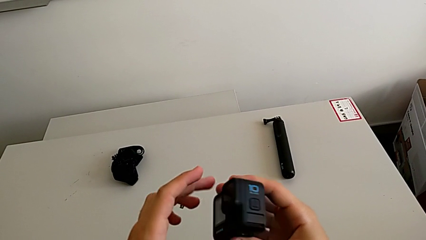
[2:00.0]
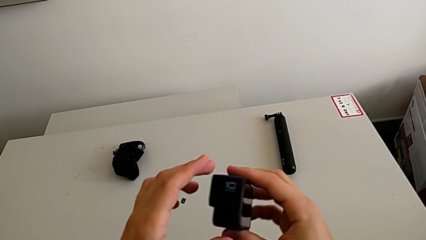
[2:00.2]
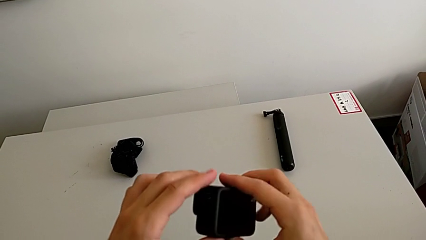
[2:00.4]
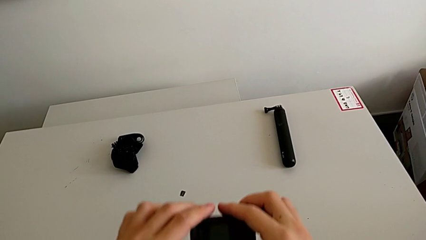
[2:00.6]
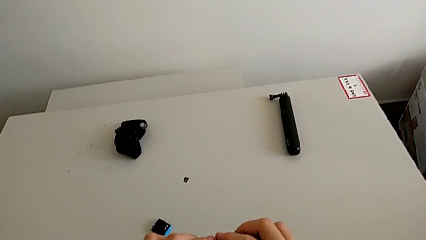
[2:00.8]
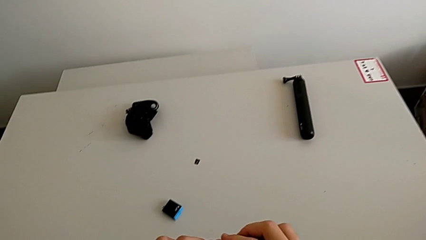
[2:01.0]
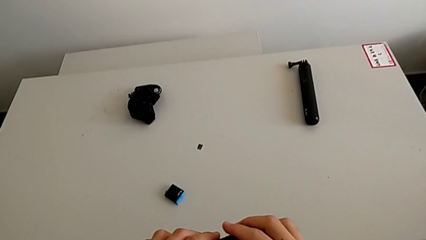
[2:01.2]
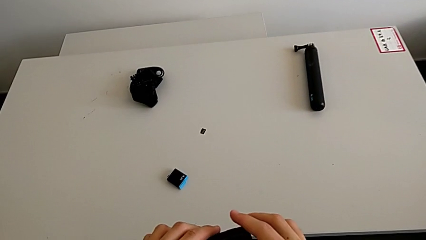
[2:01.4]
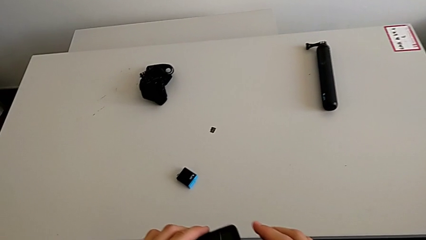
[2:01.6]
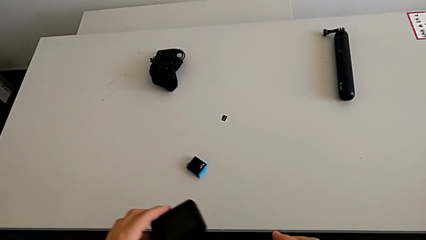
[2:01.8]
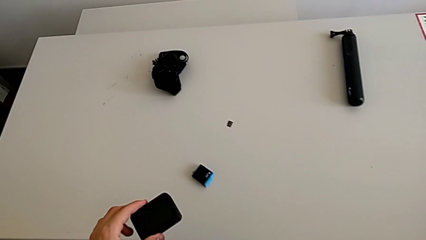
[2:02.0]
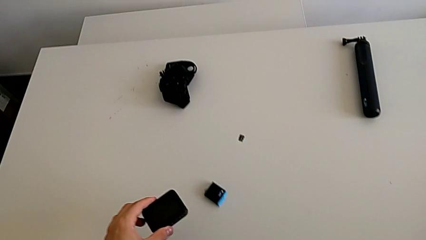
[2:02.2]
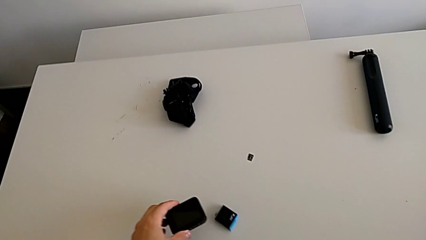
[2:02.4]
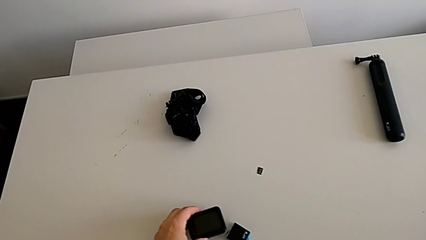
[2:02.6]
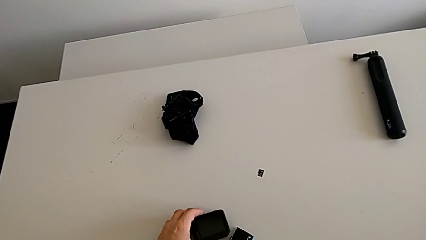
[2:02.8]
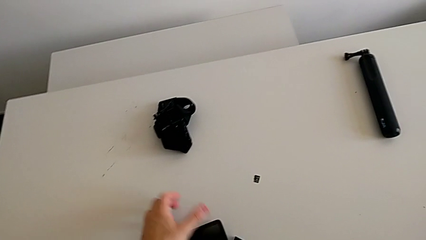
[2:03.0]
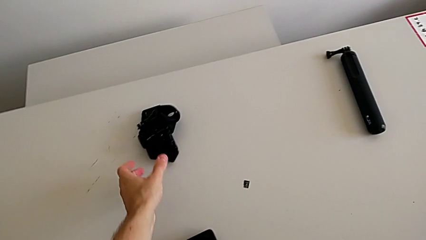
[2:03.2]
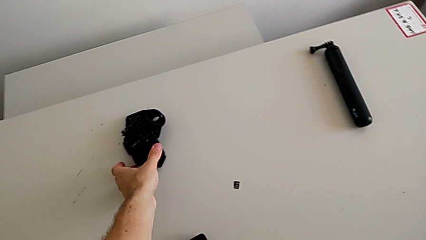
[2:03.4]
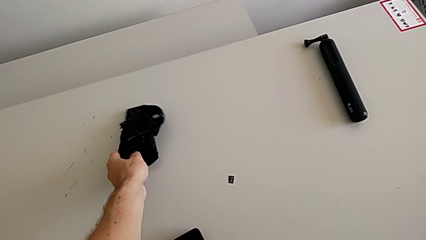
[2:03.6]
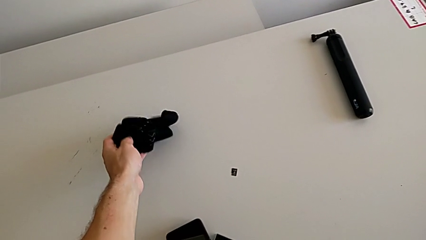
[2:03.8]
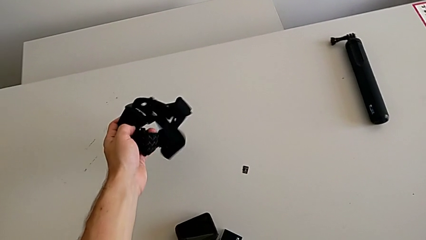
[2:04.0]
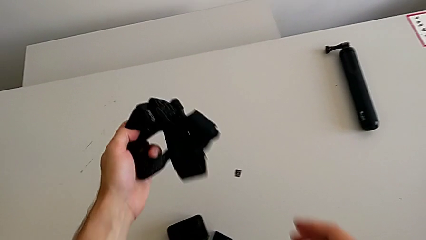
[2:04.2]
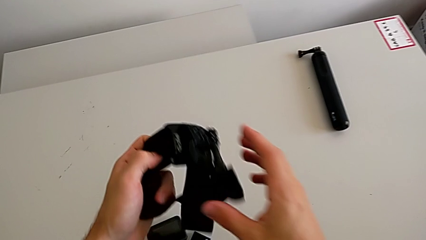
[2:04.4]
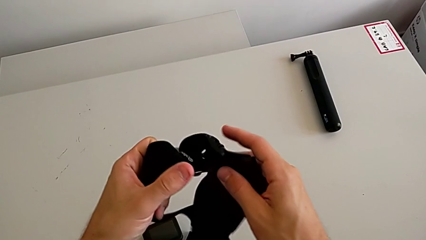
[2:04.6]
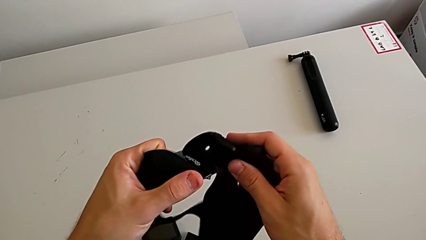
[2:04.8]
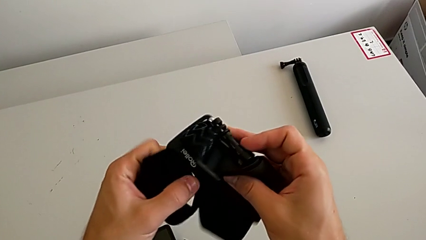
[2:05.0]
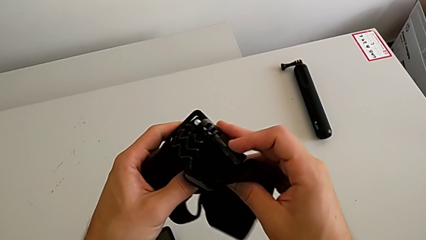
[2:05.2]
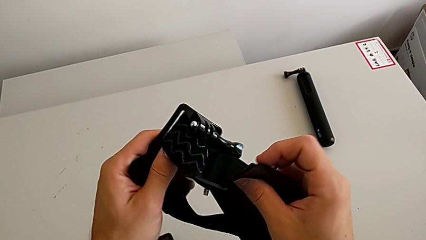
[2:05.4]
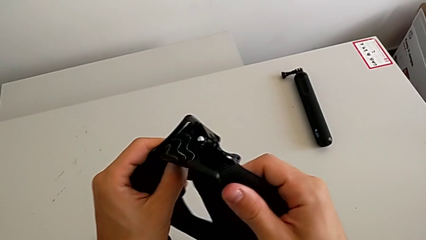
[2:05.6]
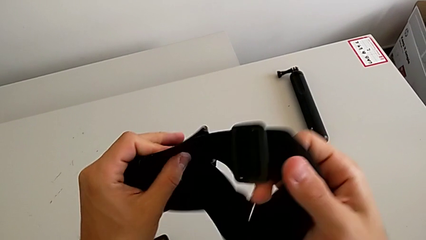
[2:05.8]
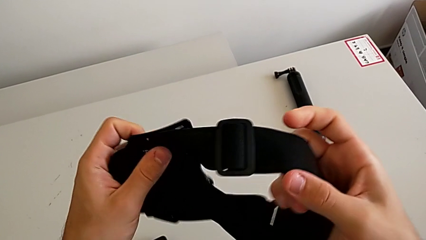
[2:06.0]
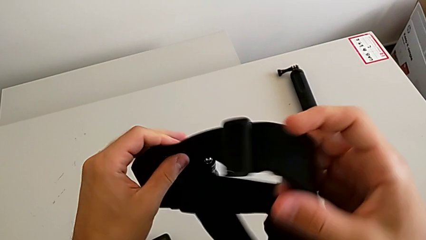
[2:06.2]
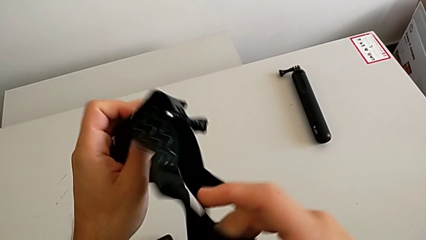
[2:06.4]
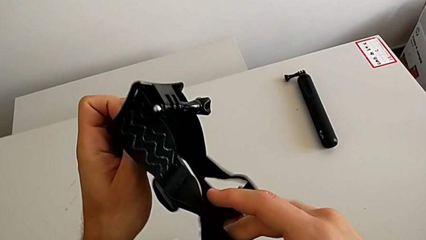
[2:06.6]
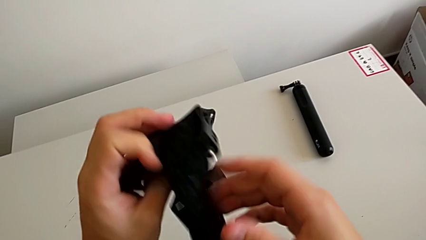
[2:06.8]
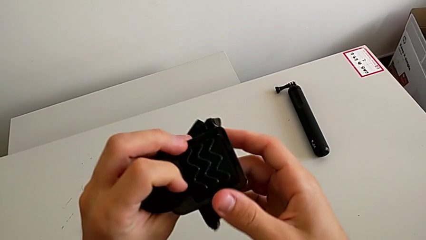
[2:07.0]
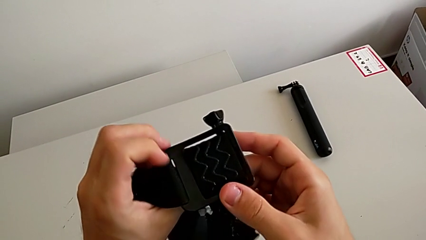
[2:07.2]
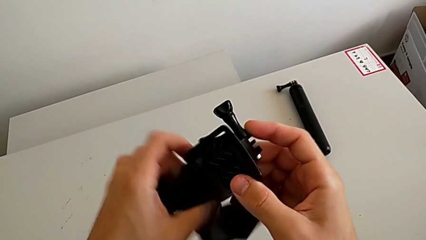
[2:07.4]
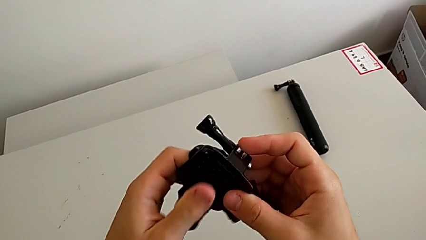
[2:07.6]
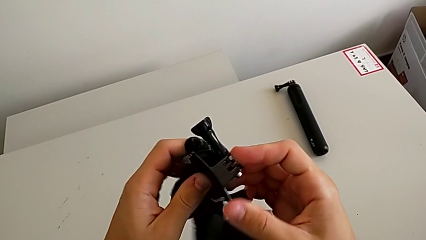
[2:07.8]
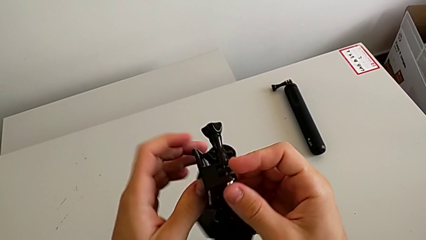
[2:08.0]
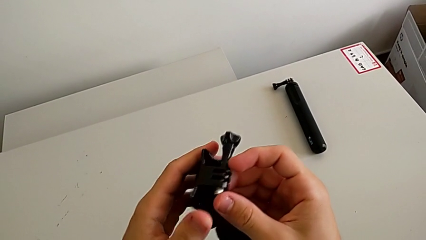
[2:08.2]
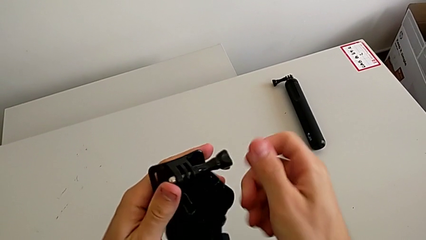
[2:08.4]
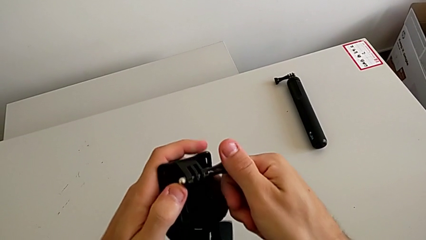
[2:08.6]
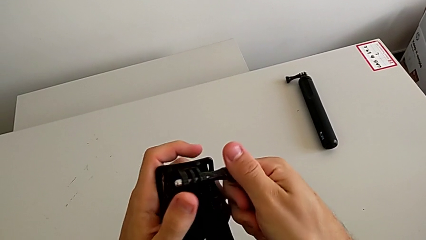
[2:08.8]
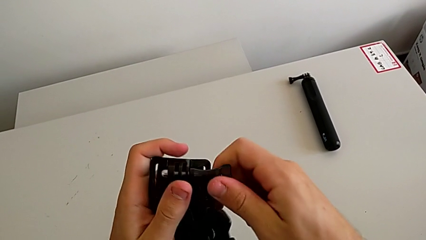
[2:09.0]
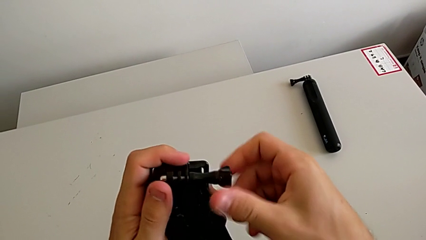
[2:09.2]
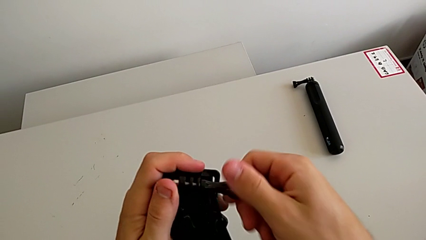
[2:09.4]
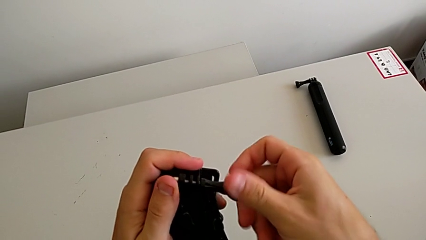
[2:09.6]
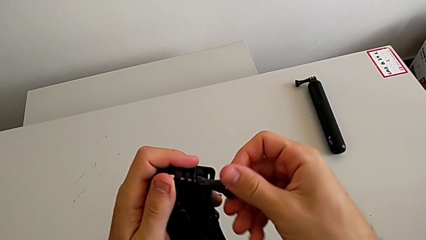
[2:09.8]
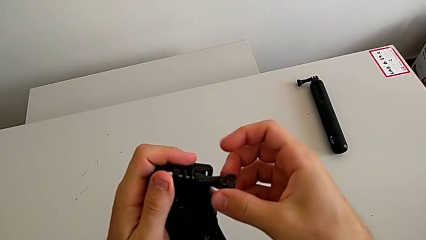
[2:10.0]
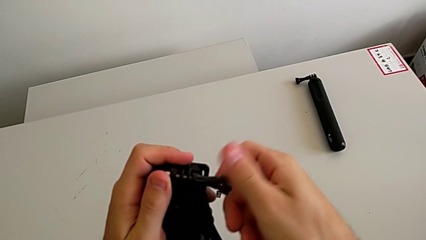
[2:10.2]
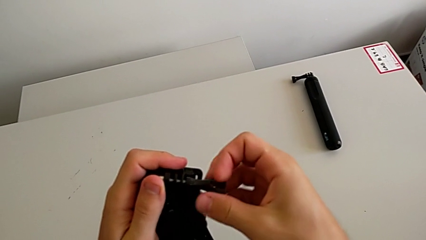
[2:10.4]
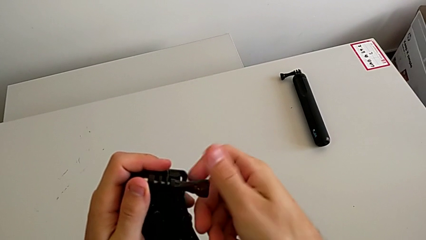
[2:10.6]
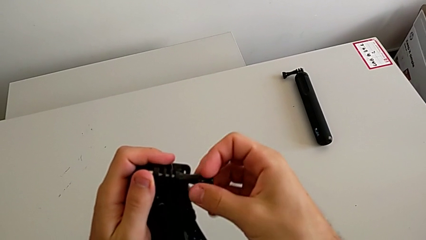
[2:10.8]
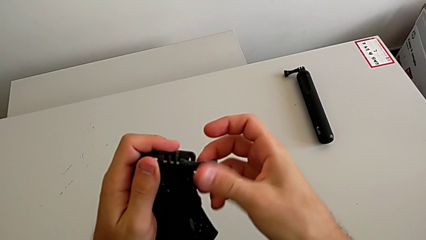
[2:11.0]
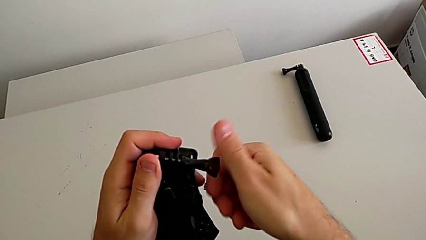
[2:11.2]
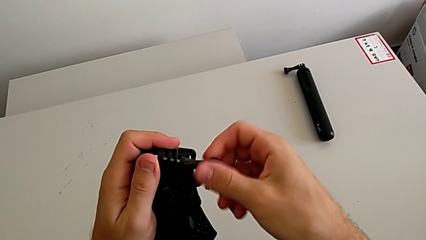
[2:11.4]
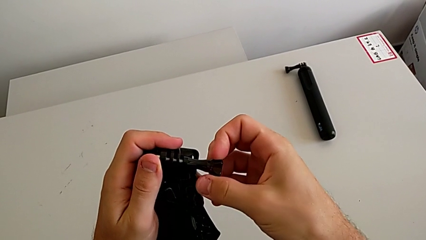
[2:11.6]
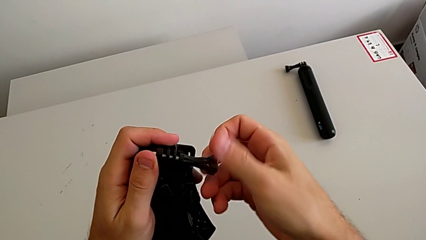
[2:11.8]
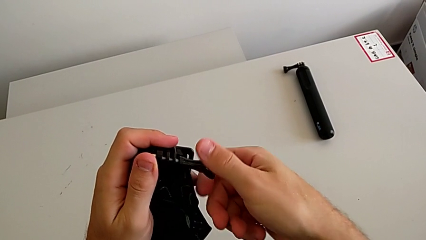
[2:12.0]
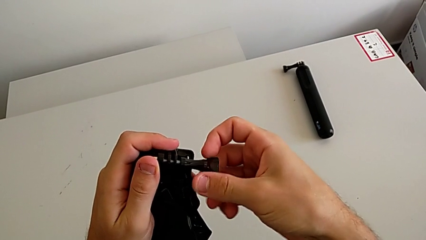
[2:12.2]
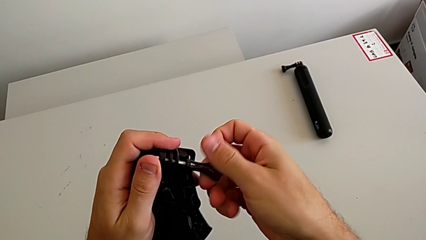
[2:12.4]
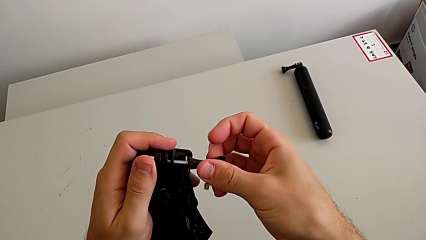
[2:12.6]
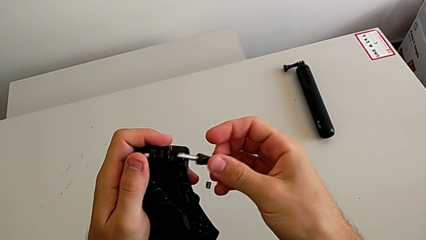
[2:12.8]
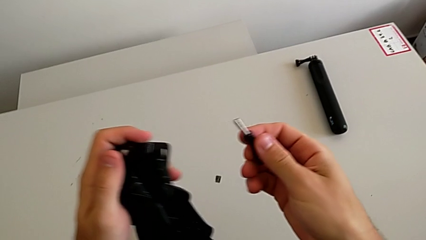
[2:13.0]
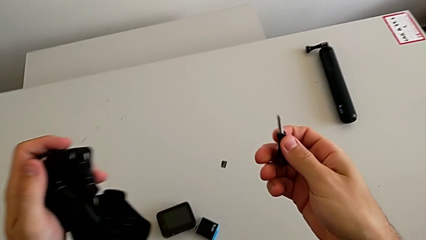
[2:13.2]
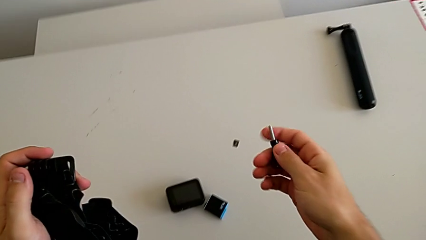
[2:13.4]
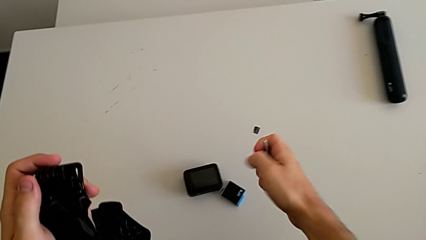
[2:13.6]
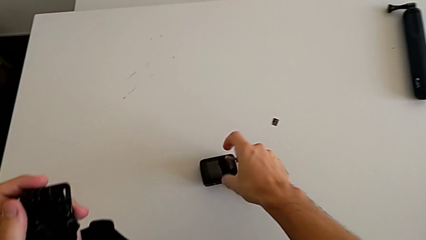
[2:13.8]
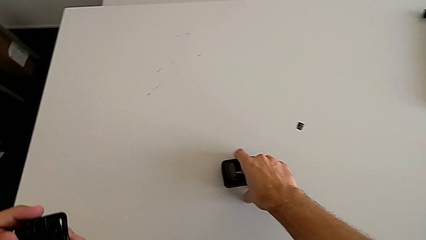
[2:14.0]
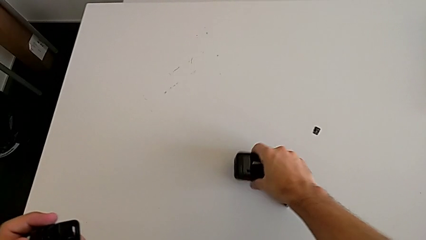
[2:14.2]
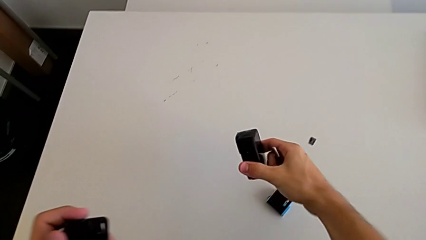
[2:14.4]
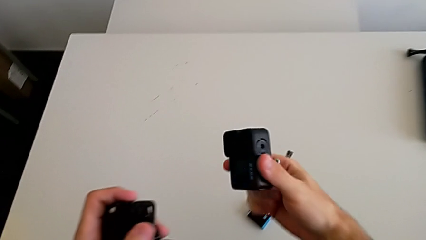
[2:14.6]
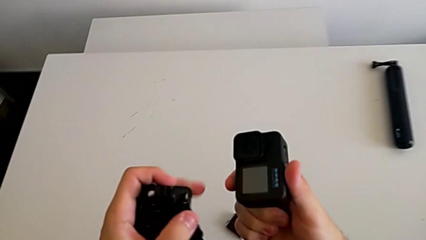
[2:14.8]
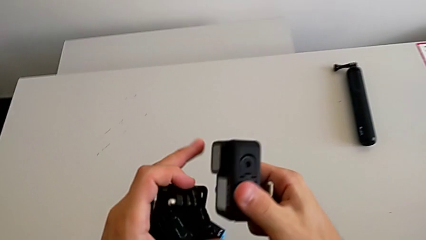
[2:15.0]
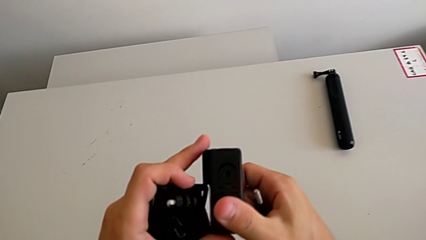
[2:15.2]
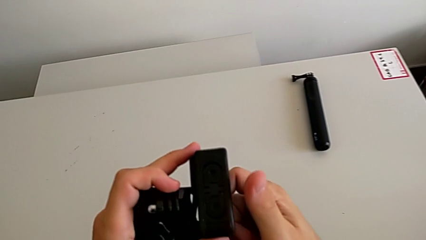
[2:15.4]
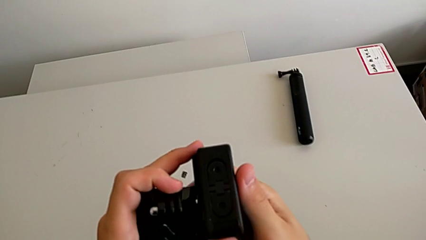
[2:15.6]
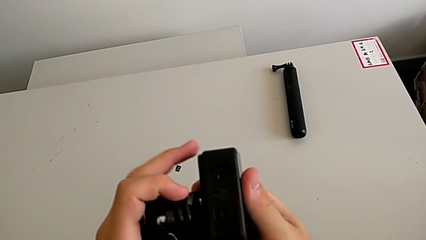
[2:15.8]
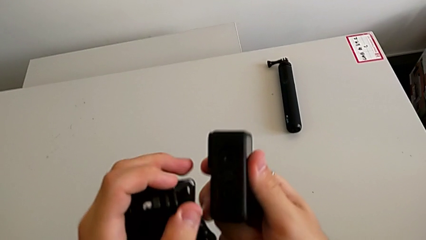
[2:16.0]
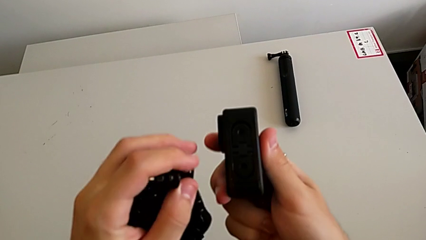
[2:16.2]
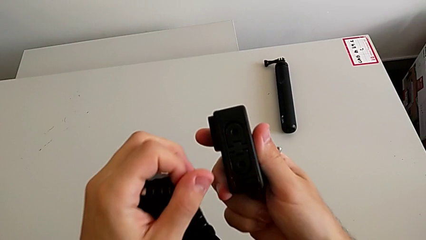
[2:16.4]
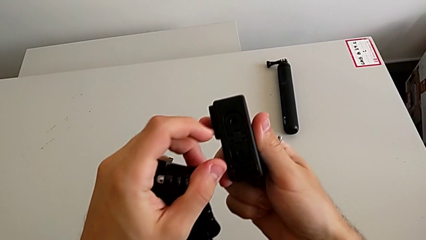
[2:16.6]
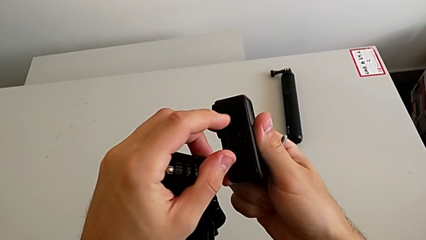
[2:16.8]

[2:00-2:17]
The camera wearer is attaching the strip to the GoPro. They place the GoPro, grab the strap, lift it, unscrew the screw, grab the GoPro and lift it.
